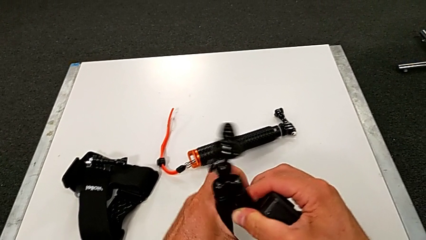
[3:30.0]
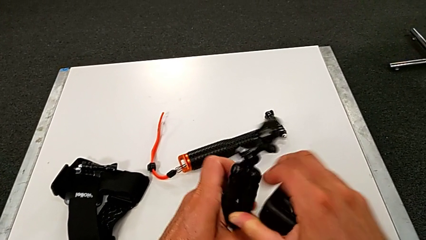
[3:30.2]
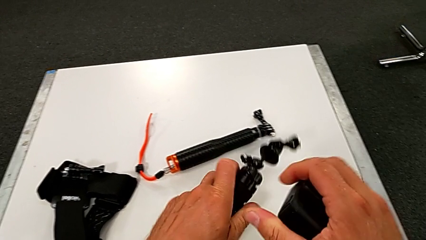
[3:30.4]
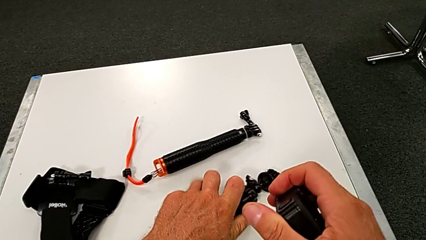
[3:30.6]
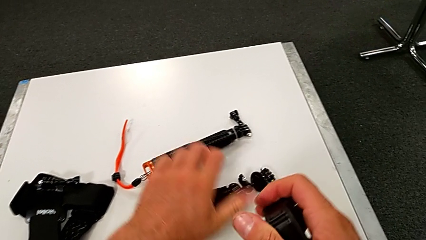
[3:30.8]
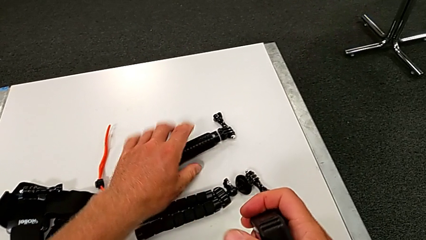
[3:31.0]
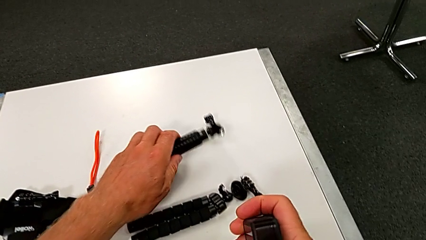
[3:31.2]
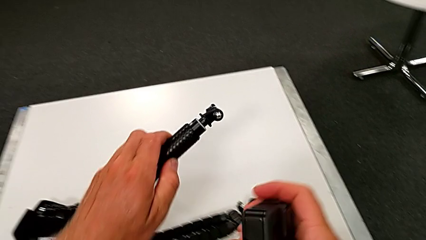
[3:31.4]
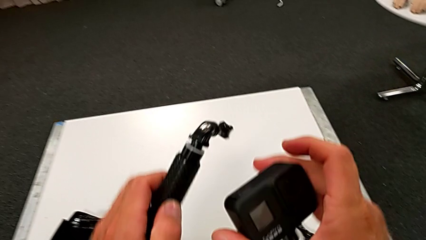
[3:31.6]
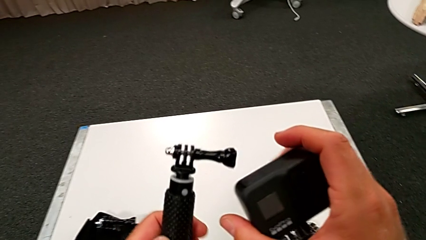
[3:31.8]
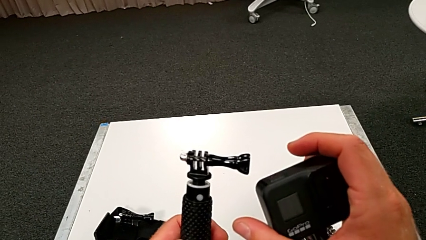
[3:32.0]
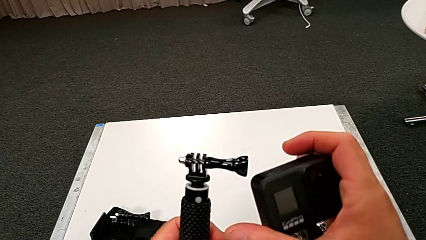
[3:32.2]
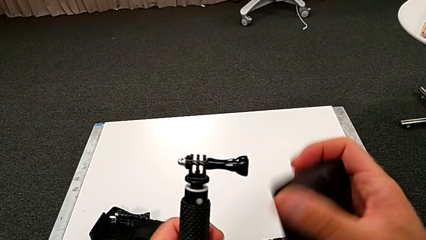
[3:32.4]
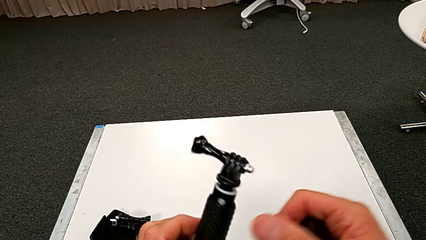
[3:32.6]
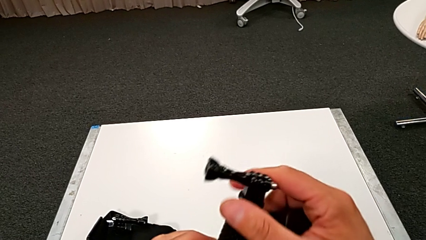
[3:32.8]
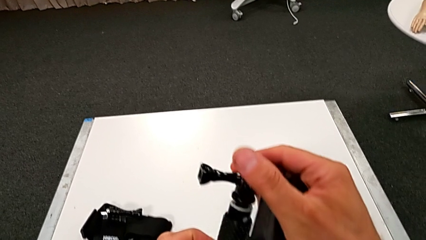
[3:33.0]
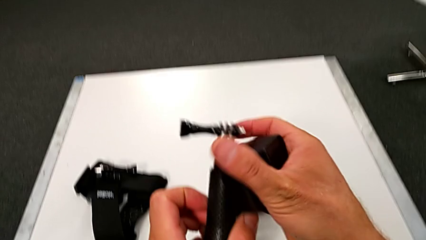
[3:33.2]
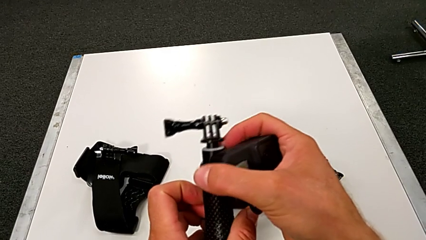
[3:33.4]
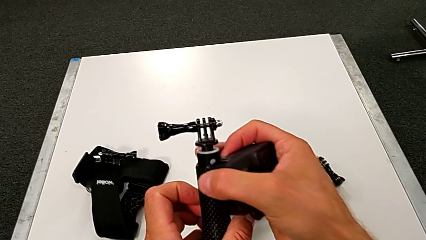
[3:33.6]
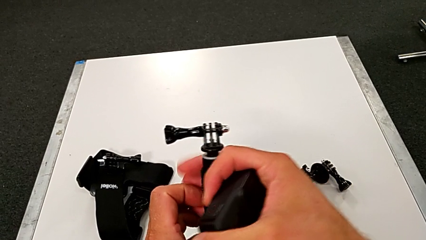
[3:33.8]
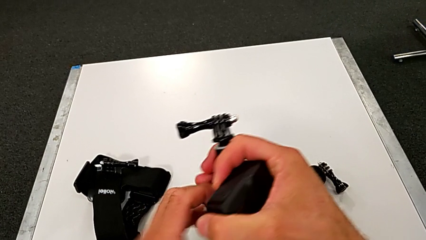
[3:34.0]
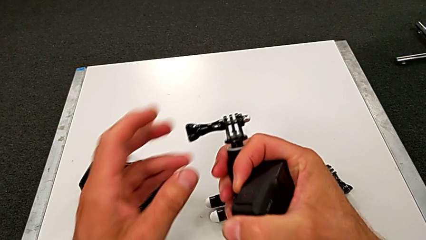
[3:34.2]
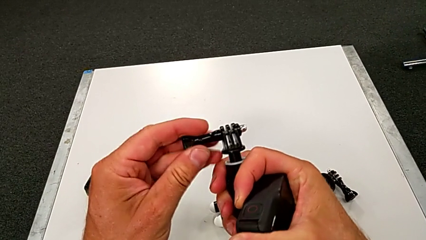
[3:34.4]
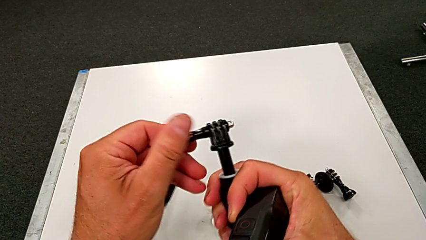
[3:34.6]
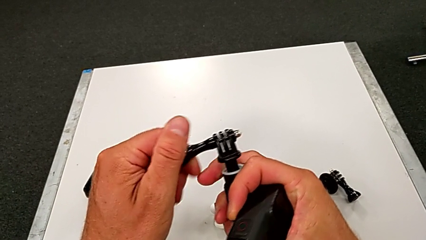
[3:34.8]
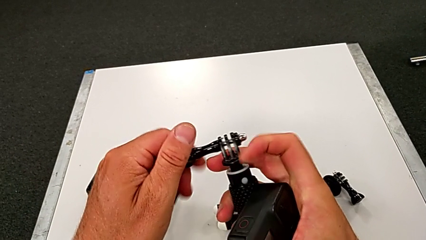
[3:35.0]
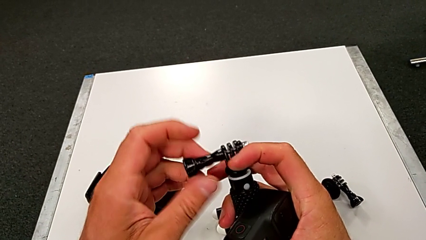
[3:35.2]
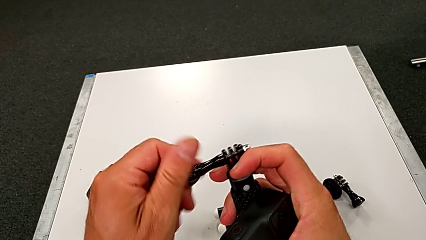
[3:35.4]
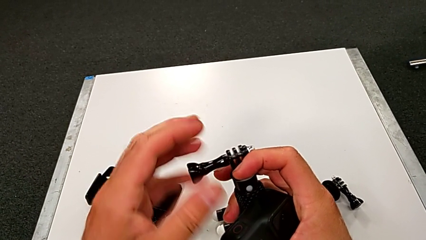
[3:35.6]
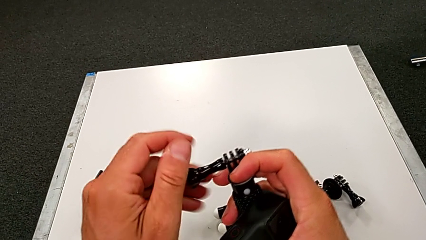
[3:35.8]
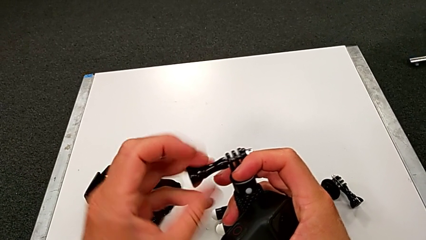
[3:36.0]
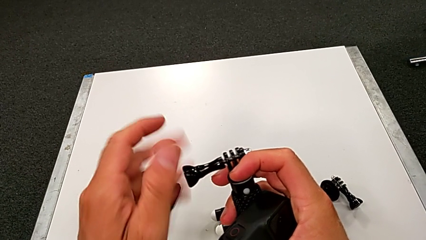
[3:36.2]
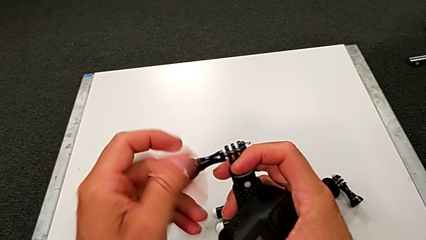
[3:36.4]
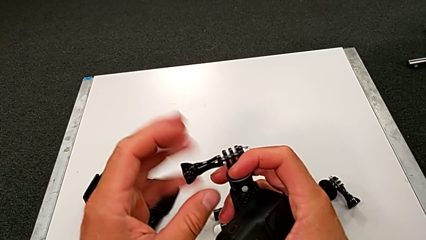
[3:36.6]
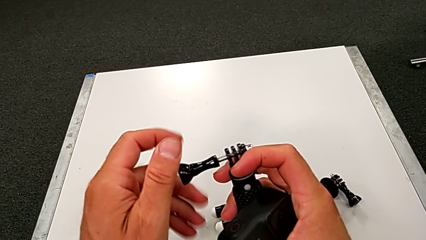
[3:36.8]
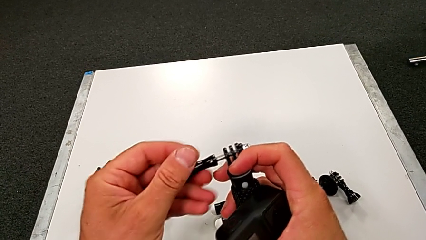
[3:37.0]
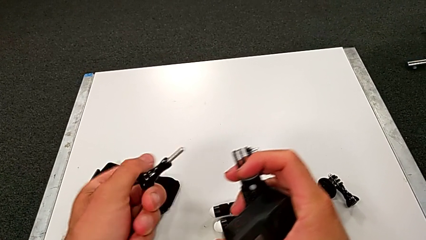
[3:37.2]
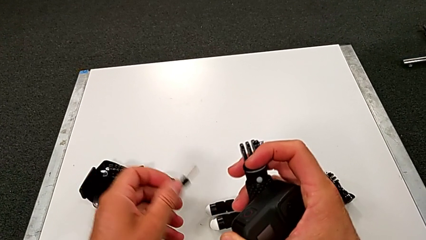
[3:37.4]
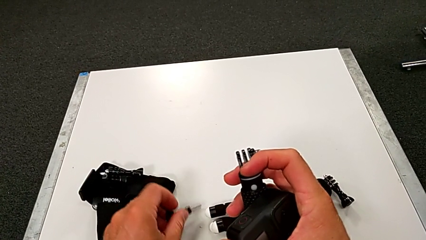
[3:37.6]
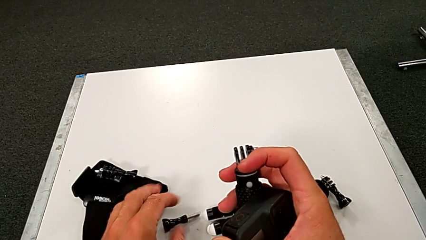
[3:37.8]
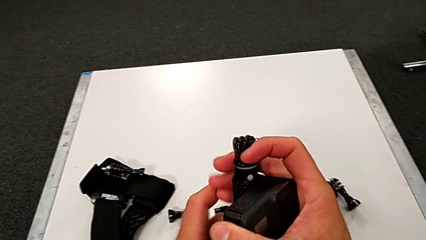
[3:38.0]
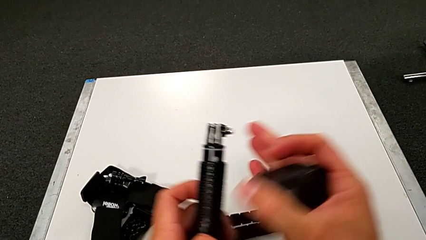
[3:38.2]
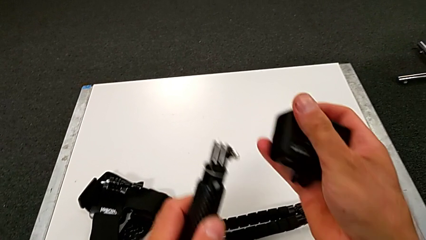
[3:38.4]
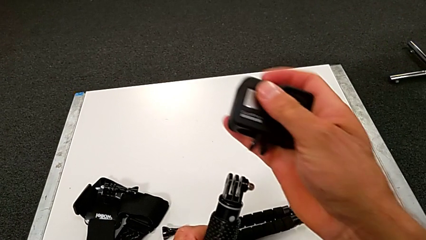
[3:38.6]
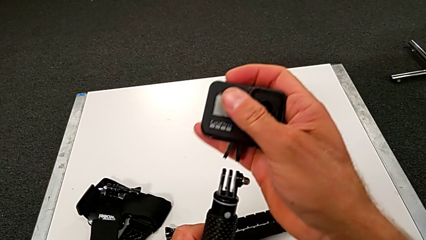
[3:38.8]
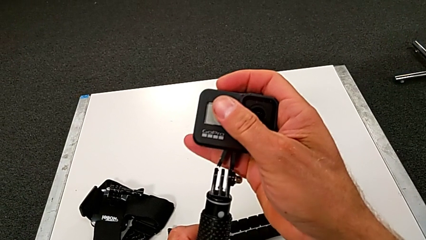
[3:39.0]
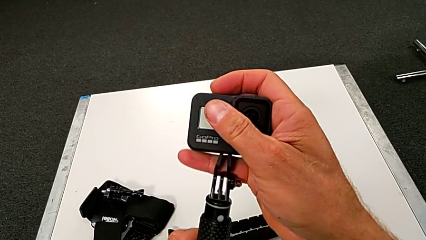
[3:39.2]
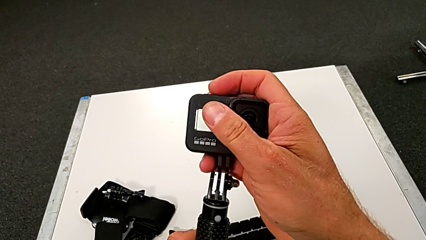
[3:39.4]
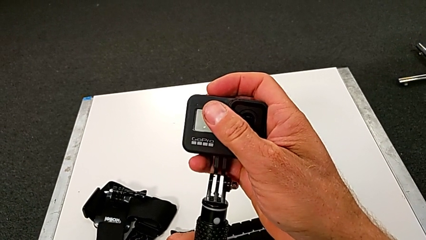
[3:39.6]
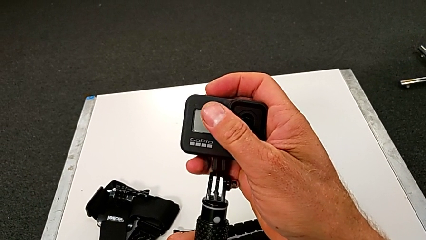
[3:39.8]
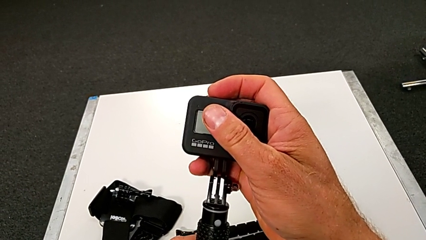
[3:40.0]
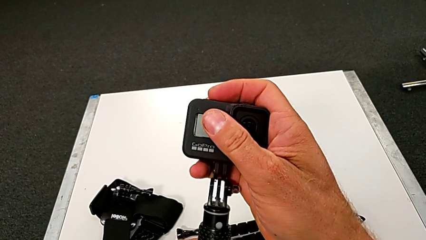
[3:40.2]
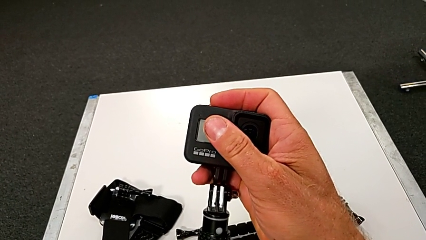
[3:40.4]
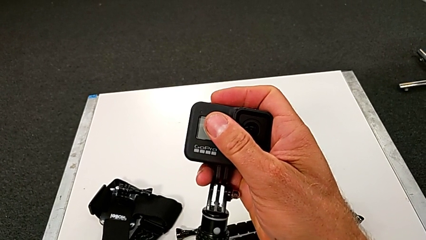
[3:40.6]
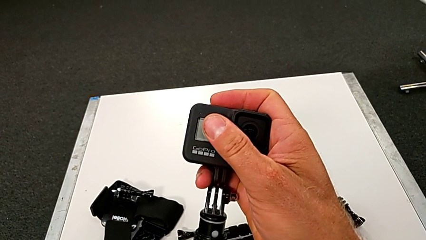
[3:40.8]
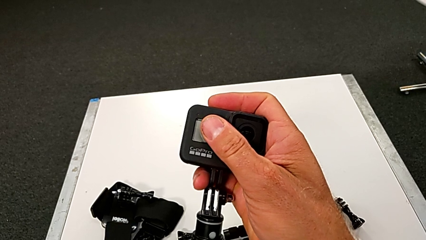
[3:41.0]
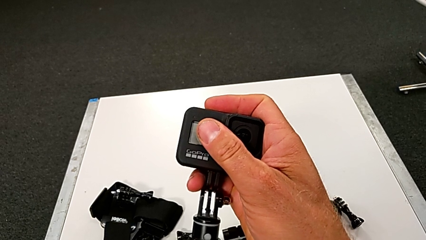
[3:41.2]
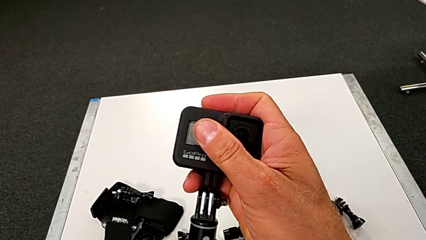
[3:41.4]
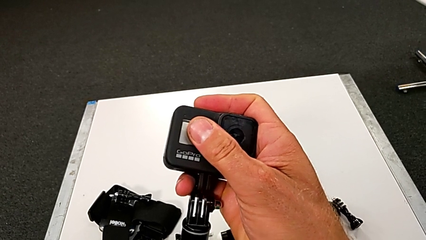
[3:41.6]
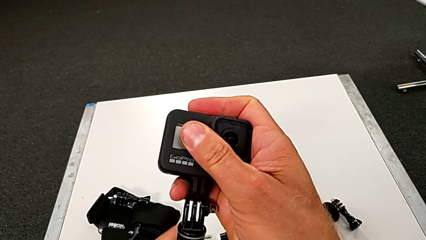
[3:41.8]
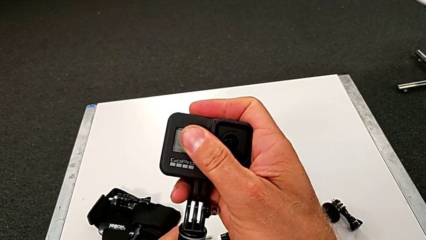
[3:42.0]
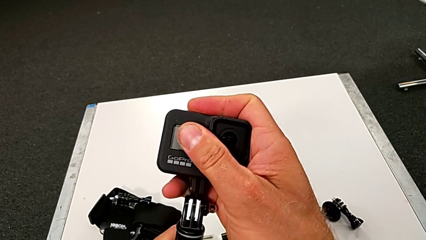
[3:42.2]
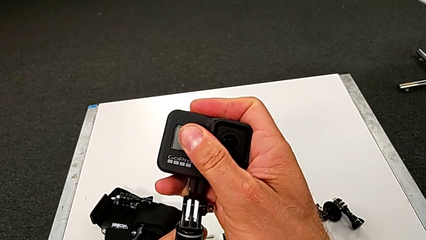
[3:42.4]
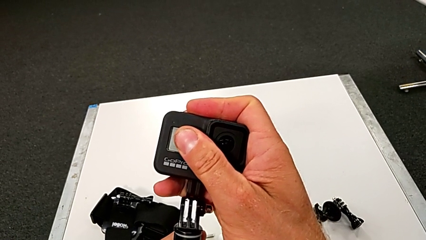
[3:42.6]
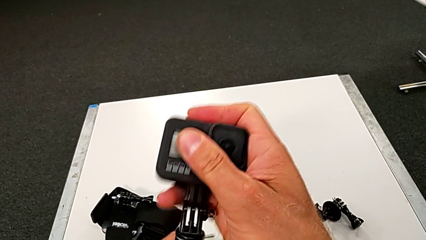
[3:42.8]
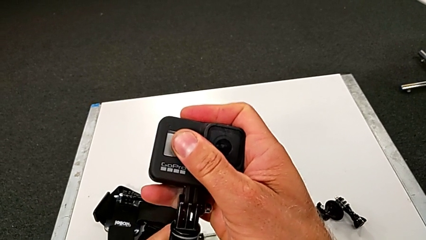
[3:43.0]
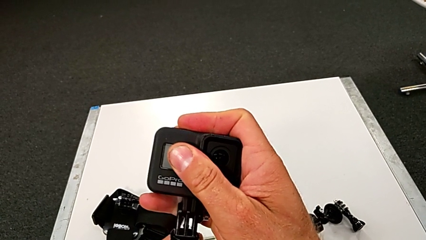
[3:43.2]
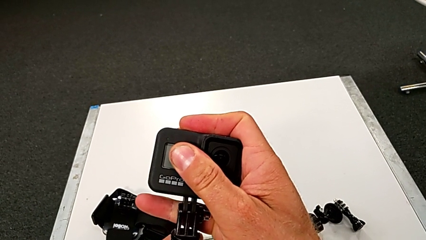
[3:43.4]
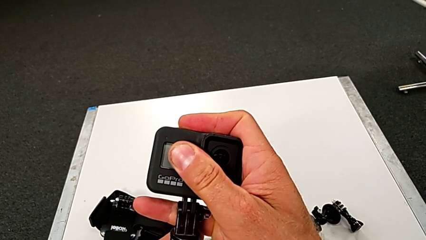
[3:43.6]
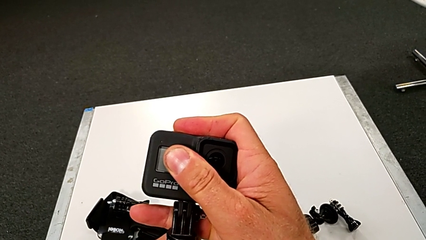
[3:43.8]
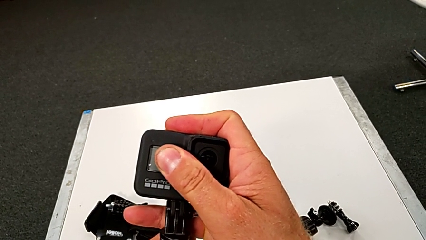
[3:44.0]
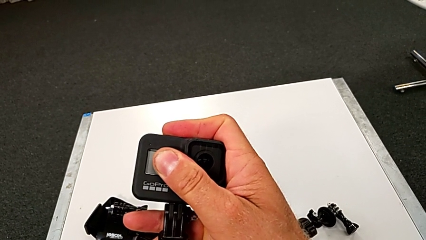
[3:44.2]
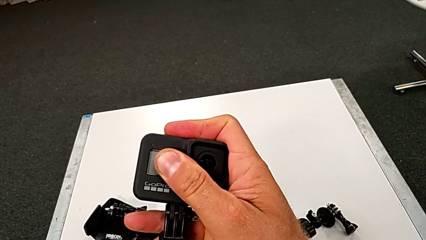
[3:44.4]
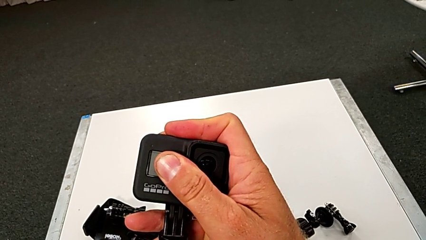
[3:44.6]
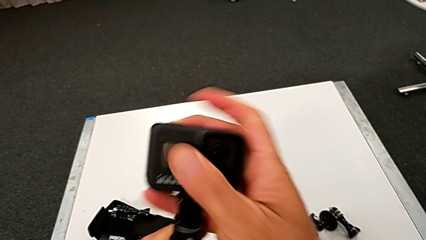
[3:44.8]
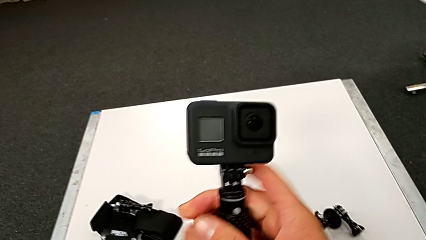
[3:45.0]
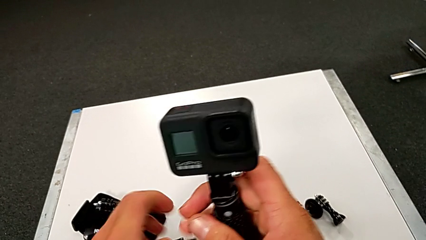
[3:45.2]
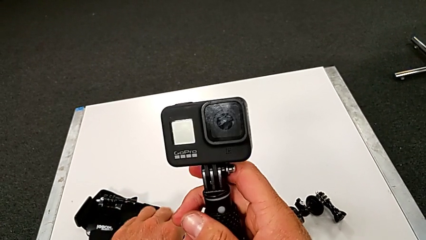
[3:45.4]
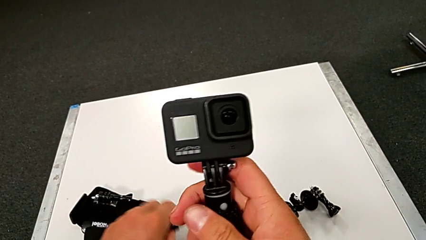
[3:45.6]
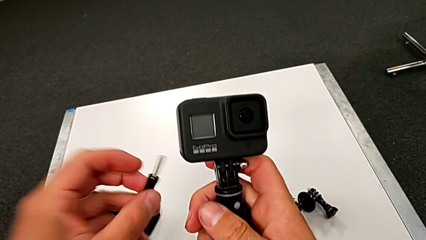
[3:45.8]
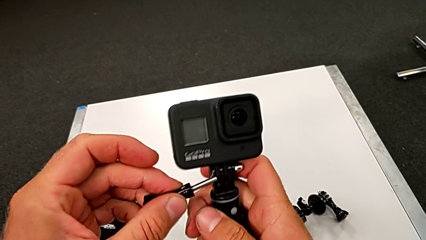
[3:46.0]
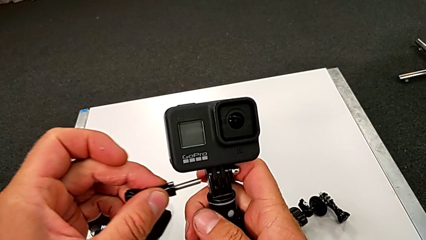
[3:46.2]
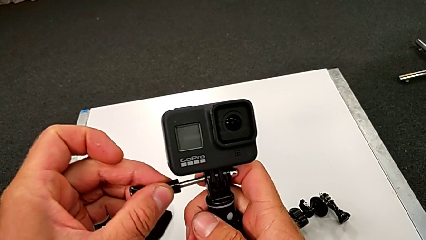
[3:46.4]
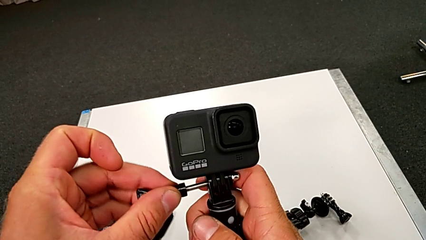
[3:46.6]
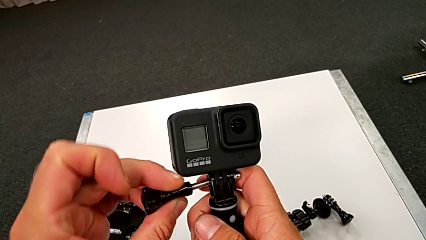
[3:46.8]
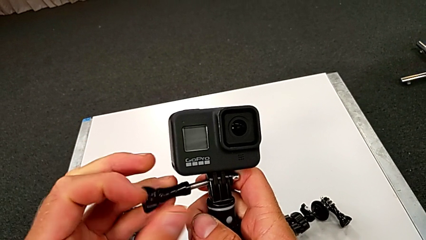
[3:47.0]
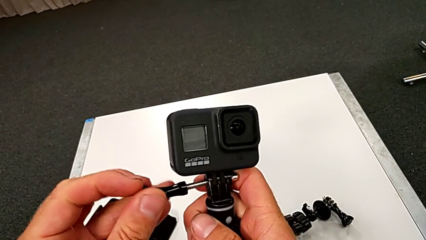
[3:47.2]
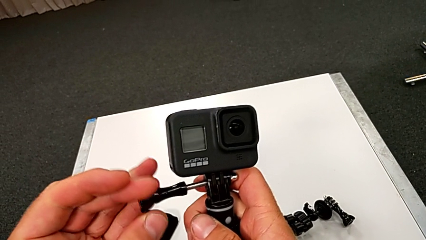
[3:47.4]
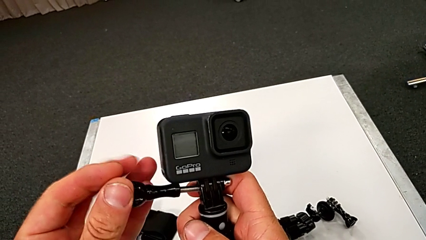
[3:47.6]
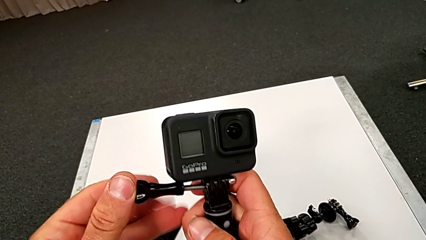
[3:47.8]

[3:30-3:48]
The camera wearer is assembling the handle to the GoPro. They place the tripod, grab the GoPro, grab the handheld grip, unscrew it, withdraw it, align the GoPro, mount it and align the screw.
